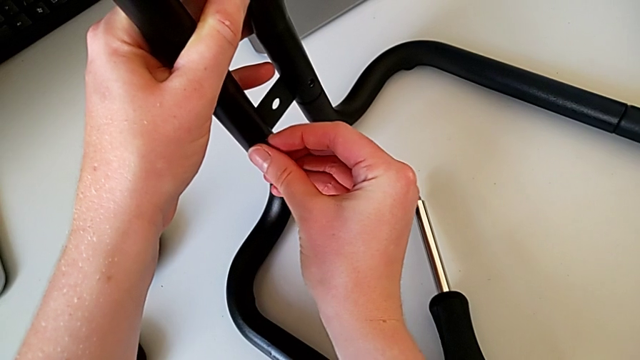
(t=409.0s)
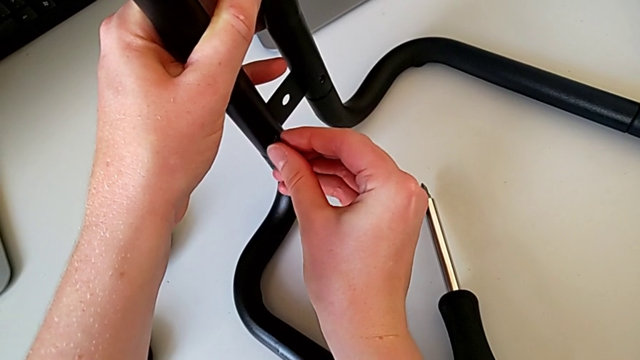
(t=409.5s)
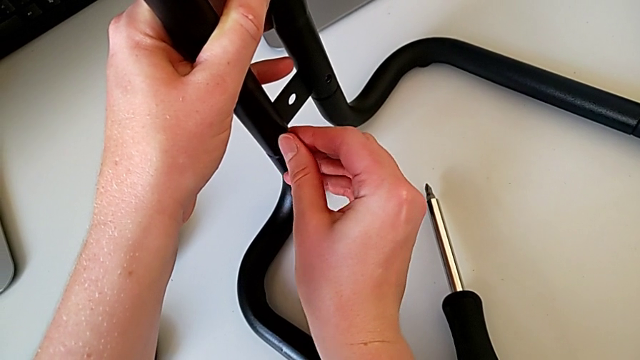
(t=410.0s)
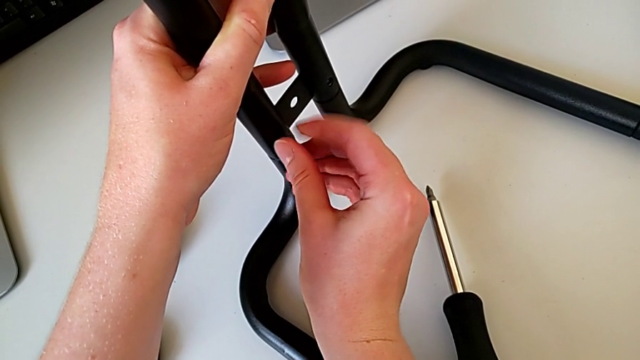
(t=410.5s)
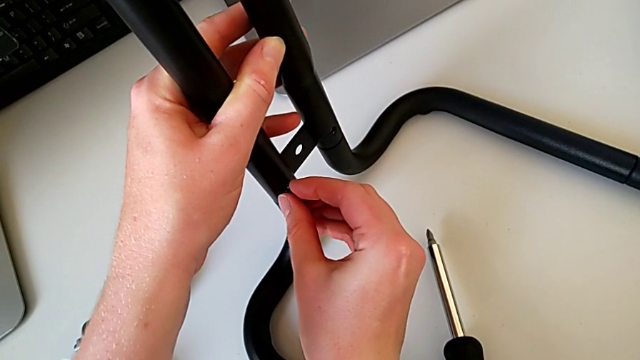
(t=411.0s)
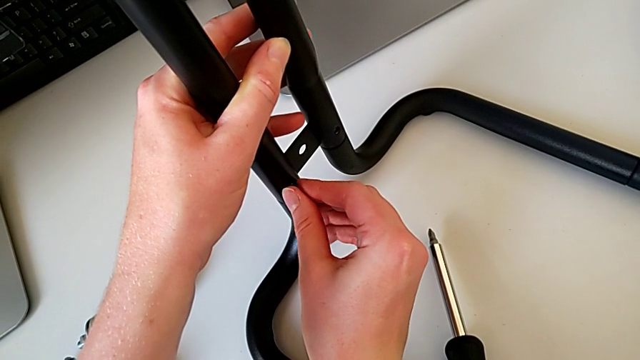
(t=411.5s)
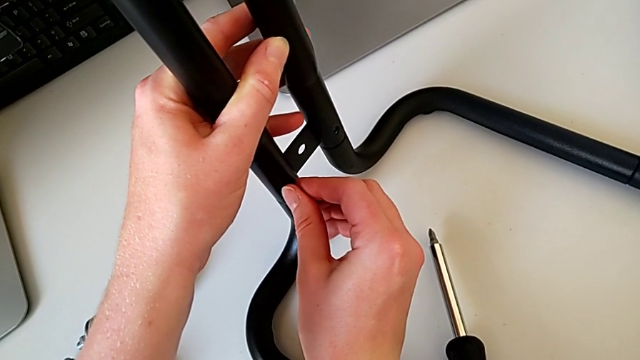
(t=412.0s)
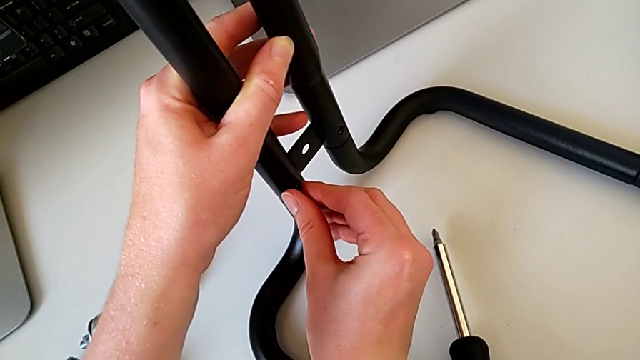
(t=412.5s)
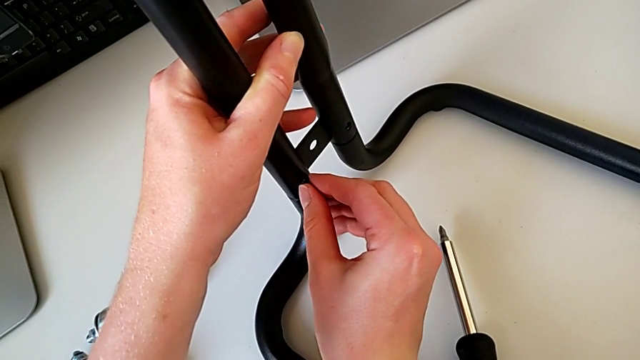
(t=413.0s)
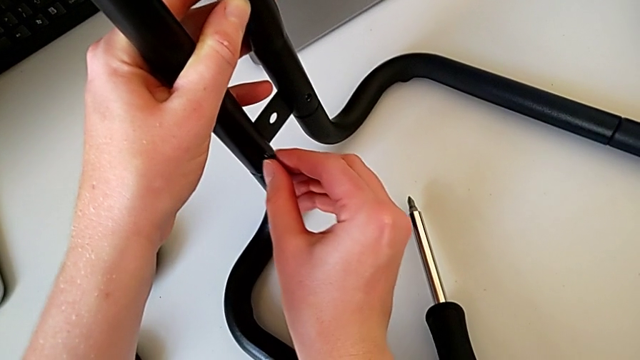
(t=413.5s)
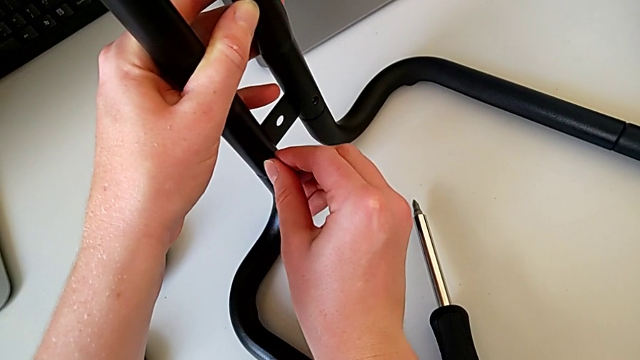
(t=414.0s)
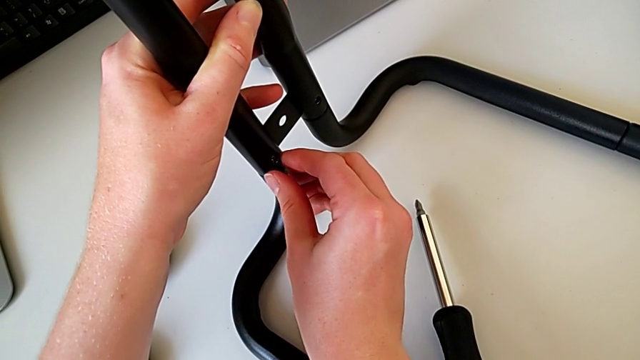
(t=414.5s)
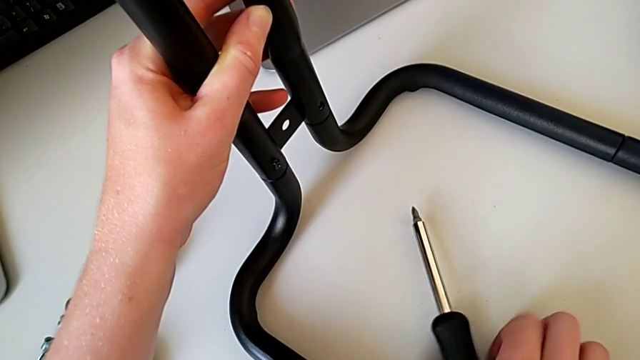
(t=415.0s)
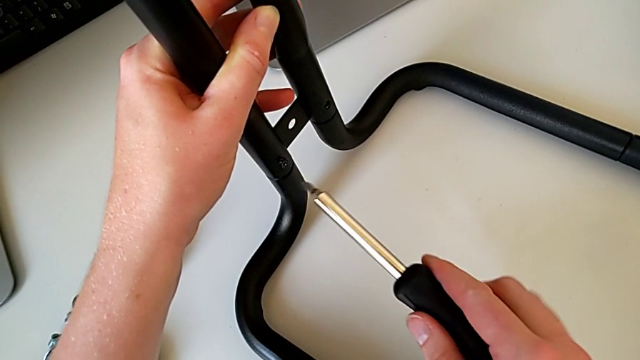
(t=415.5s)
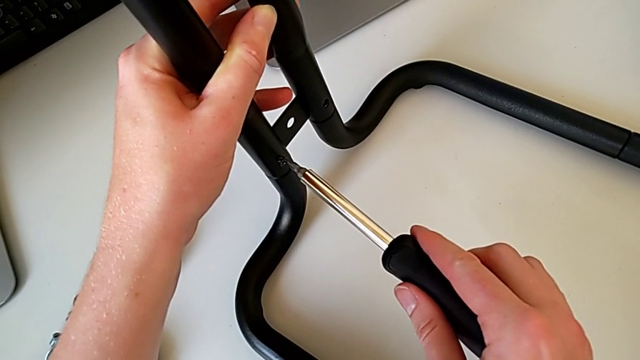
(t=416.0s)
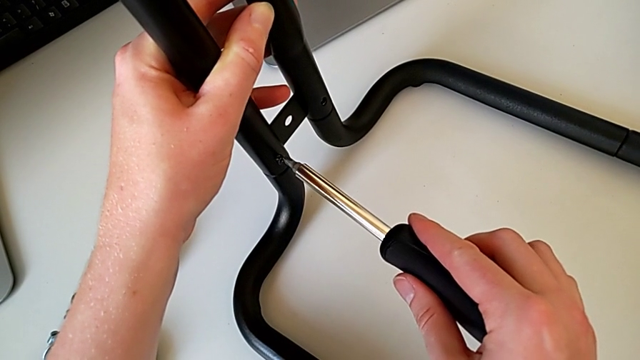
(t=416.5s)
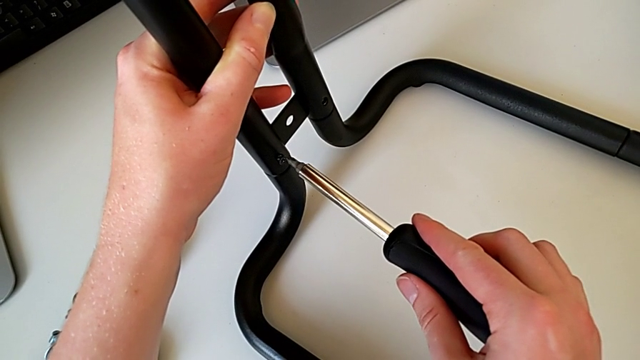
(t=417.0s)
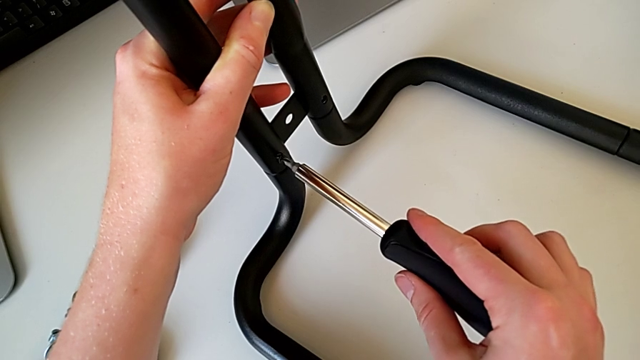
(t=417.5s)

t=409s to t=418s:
The camera wearer is assembling the bars on the left. They insert the screw, grab the screwdriver and insert it.

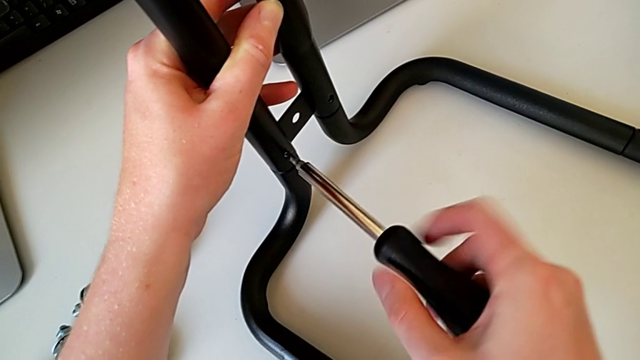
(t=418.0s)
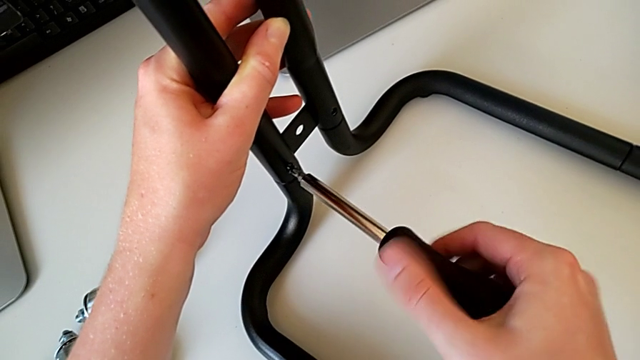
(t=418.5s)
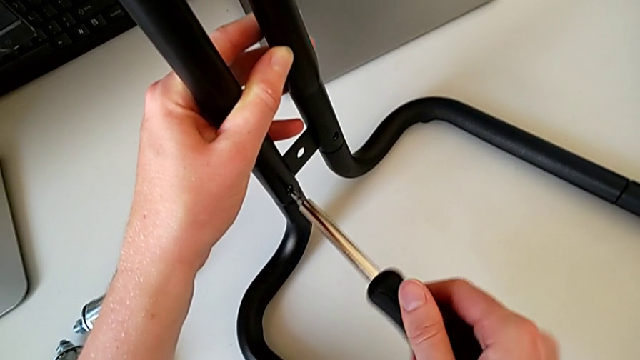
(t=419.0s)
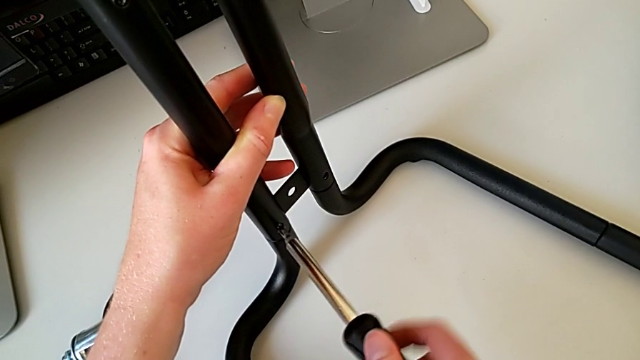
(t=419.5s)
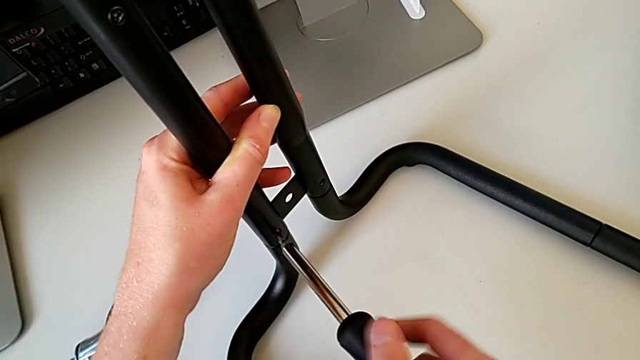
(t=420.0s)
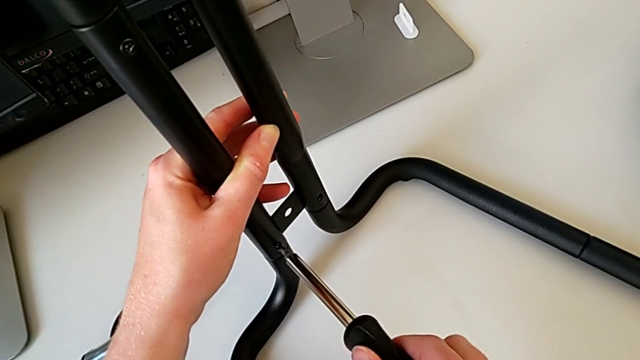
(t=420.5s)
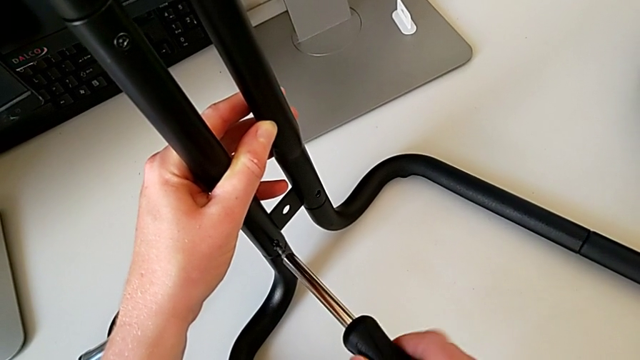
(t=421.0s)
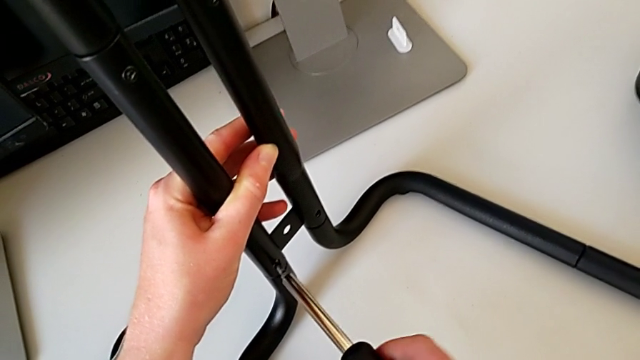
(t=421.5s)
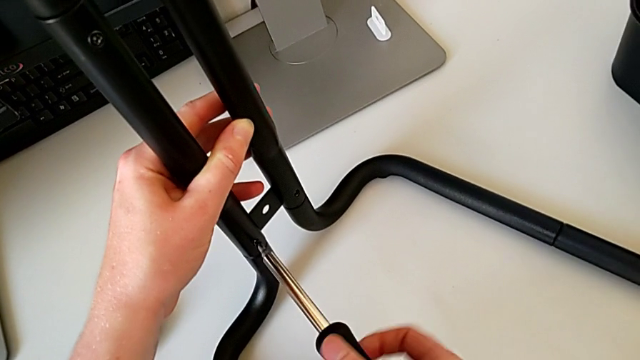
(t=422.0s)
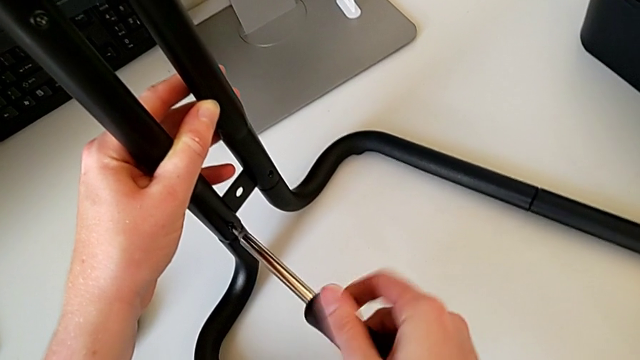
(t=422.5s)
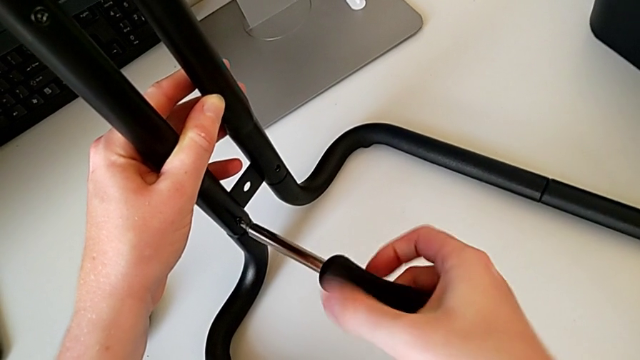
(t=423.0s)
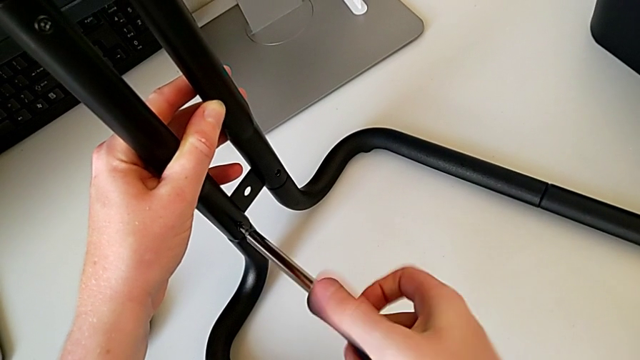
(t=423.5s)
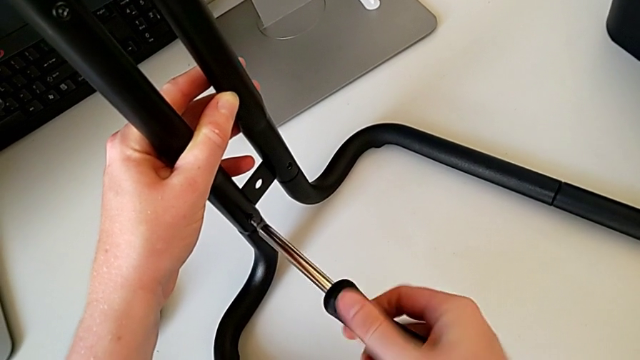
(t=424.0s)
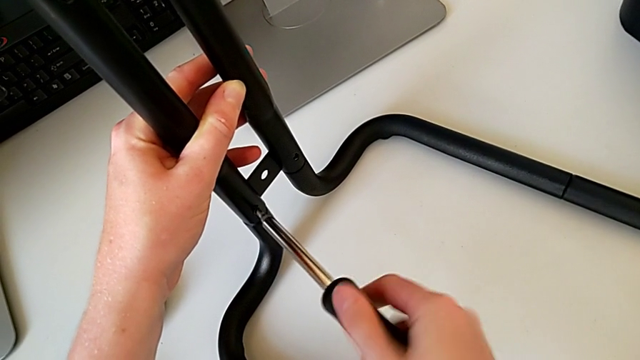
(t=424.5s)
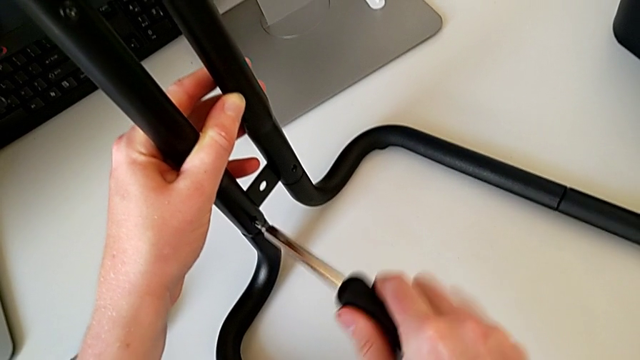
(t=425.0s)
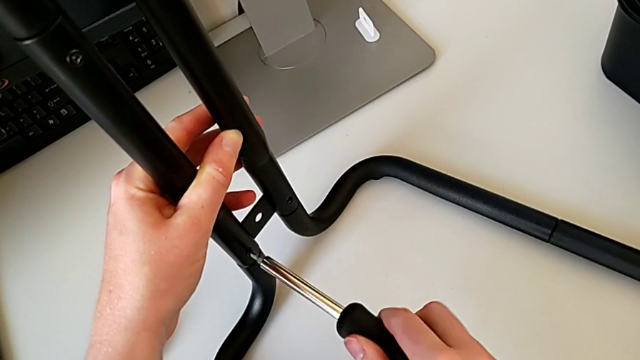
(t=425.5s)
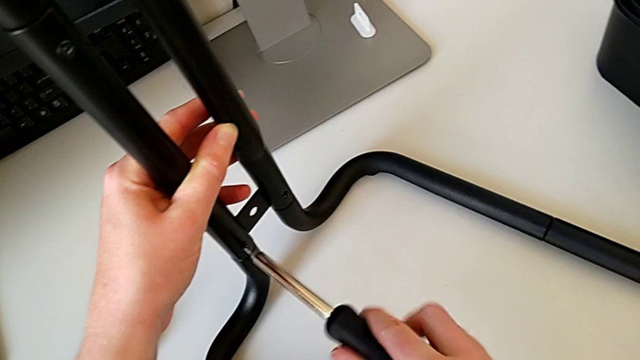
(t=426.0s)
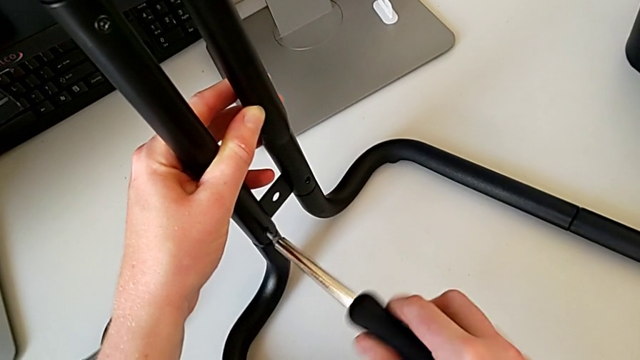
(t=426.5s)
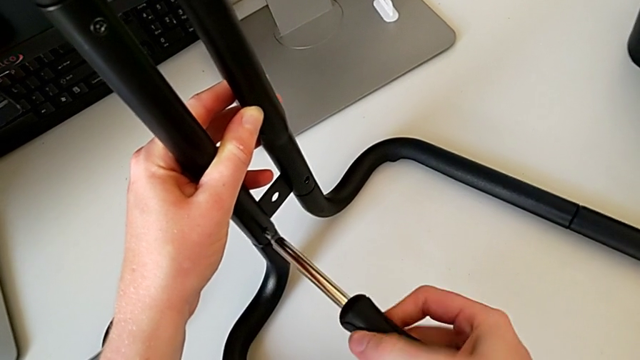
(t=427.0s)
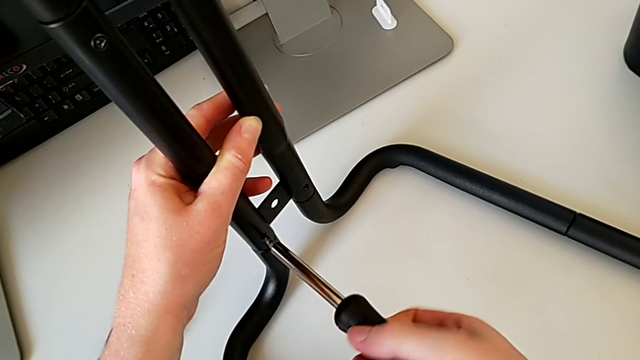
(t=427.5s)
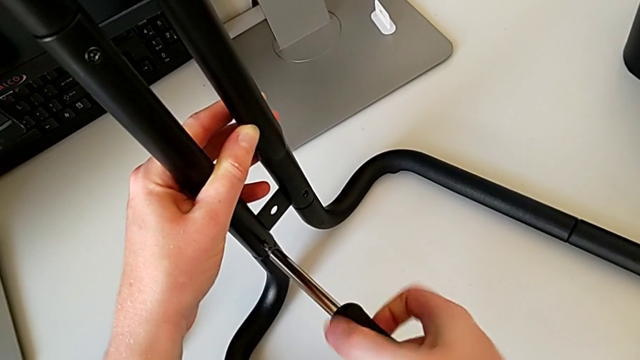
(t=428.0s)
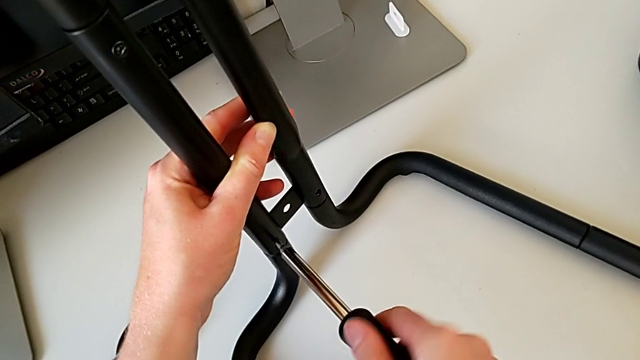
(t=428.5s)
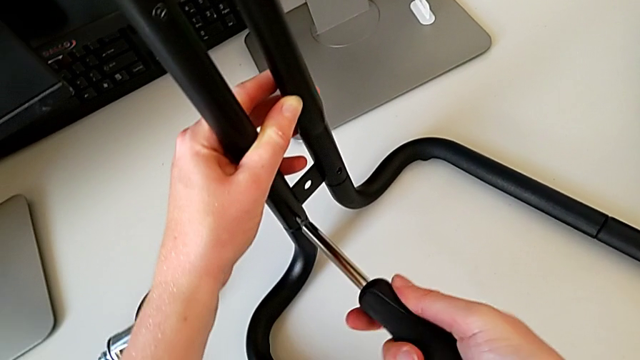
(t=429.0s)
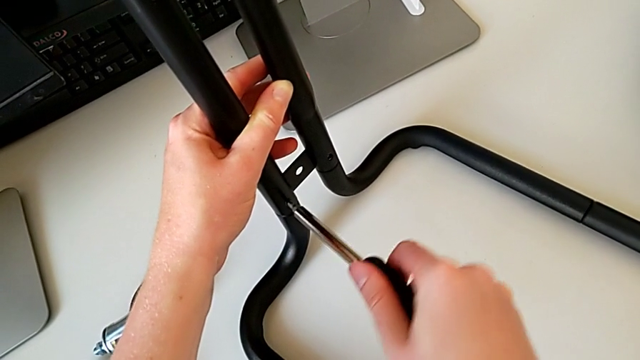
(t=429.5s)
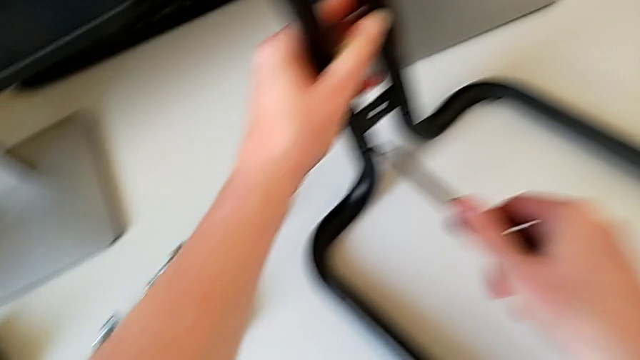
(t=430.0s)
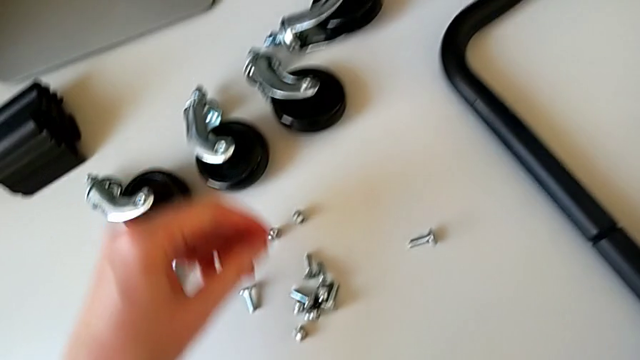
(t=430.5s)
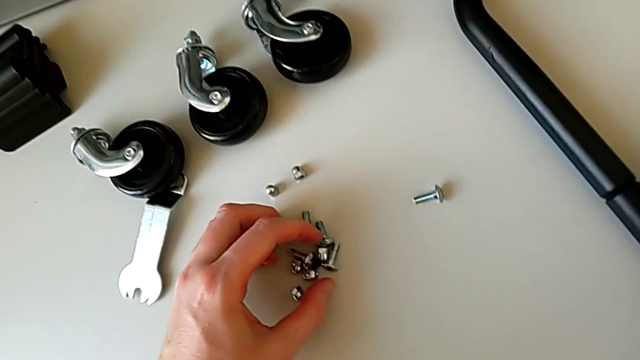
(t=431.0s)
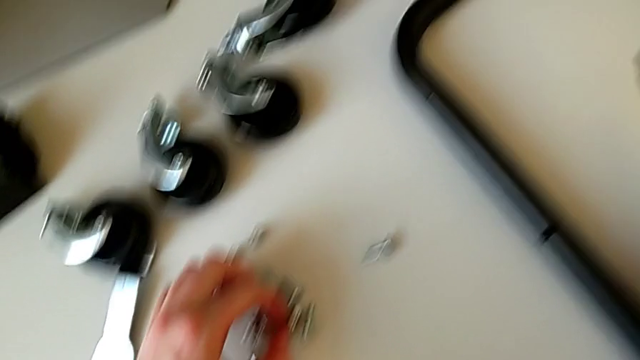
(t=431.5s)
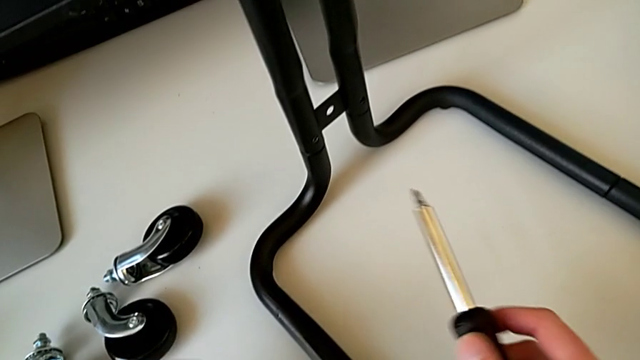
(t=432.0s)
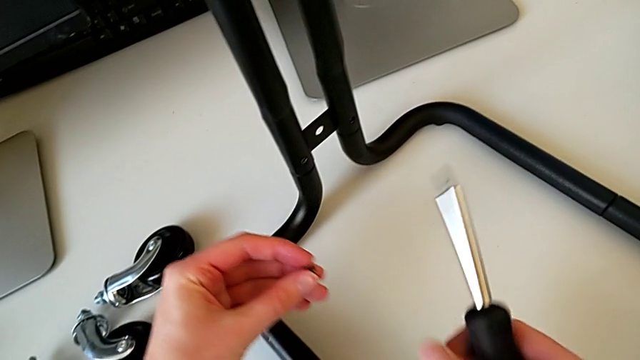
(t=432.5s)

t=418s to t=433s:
The camera wearer is assembling the bars on the left. They screw the screw, withdraw the screwdriver, grab the screw and hold it.
